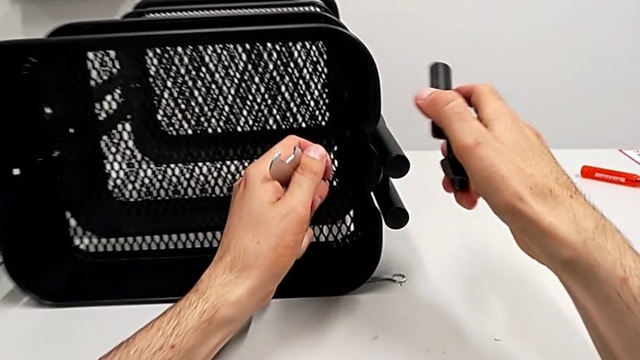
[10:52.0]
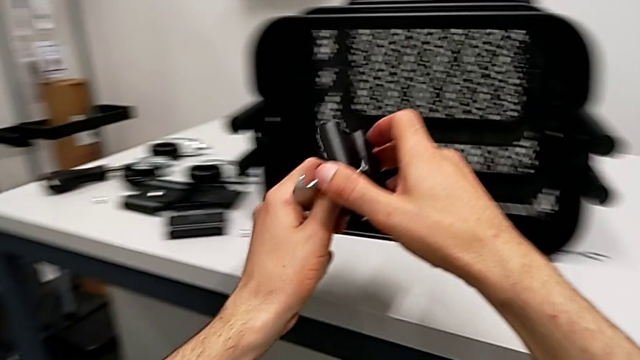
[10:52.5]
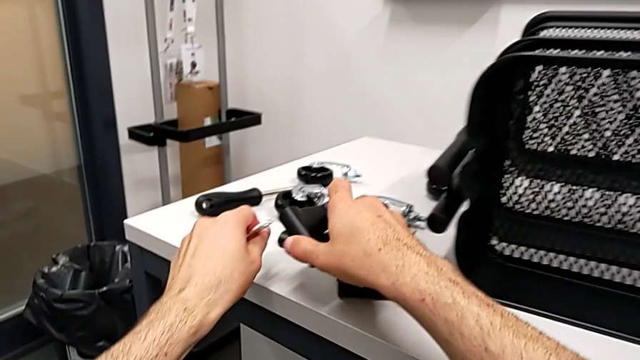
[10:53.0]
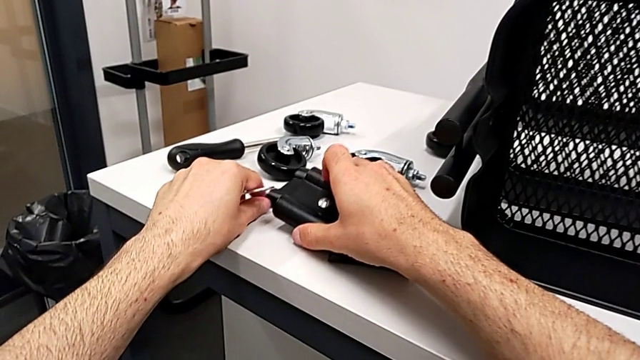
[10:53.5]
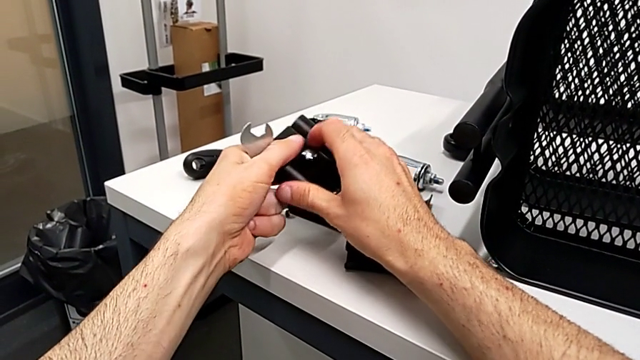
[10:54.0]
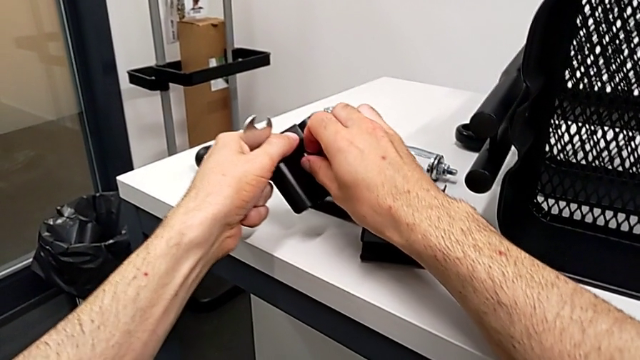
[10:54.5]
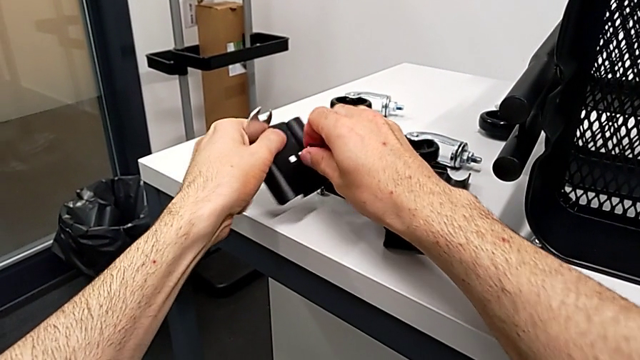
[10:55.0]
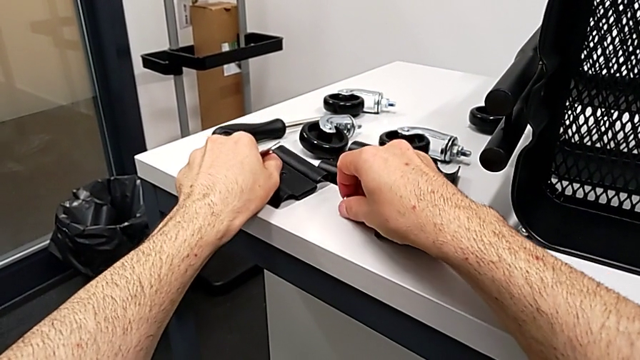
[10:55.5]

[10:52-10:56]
The camera wearer is disassembling the top grid tray. They place the bracket.

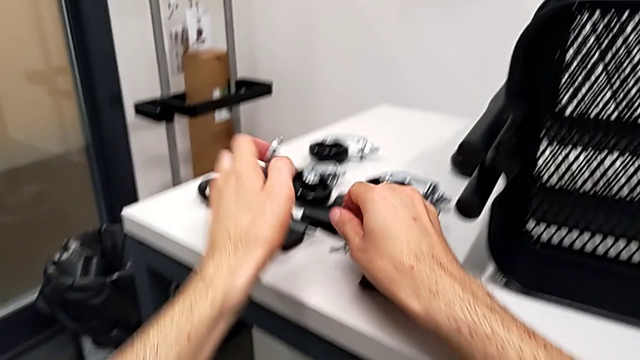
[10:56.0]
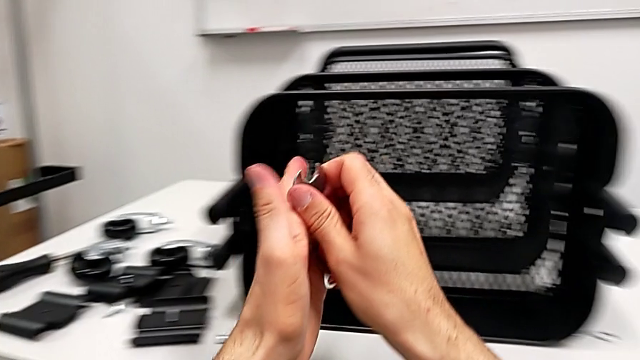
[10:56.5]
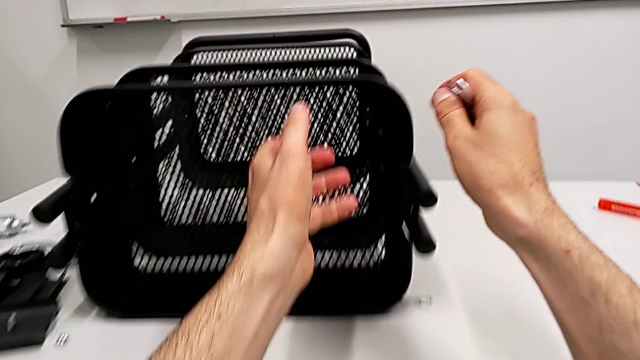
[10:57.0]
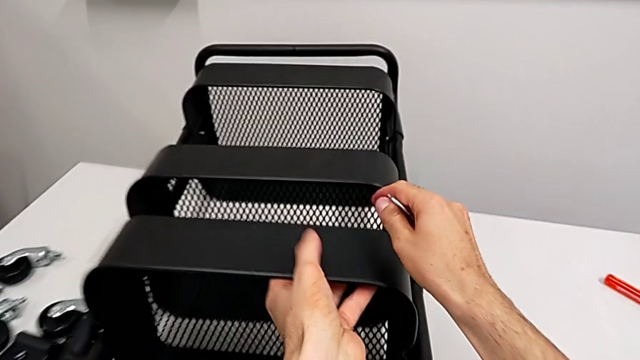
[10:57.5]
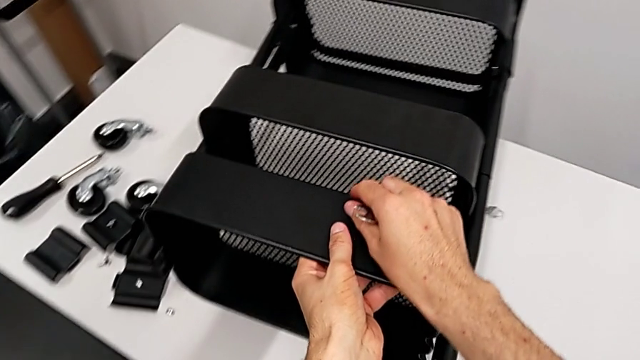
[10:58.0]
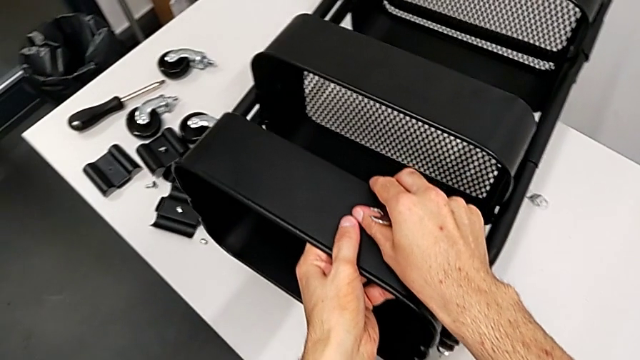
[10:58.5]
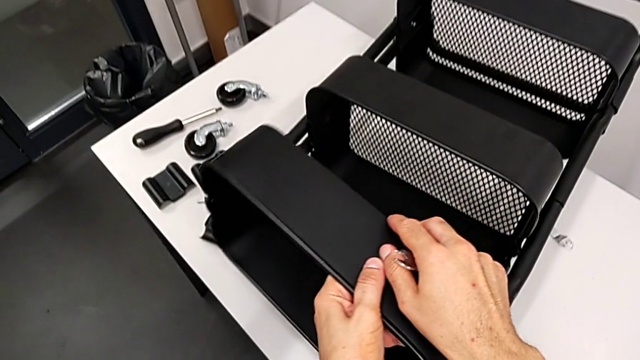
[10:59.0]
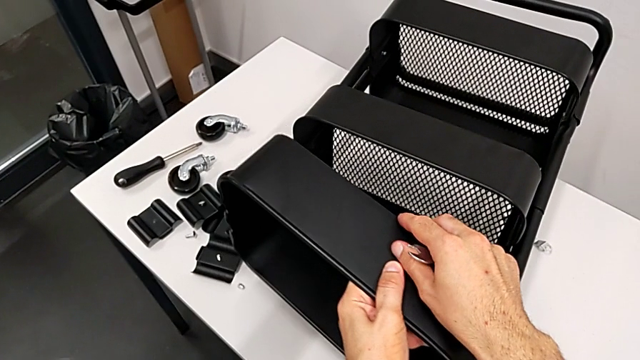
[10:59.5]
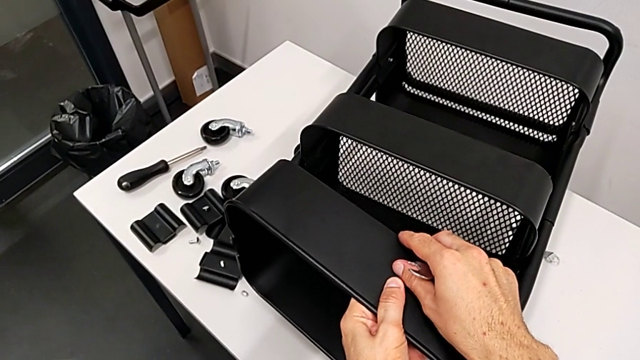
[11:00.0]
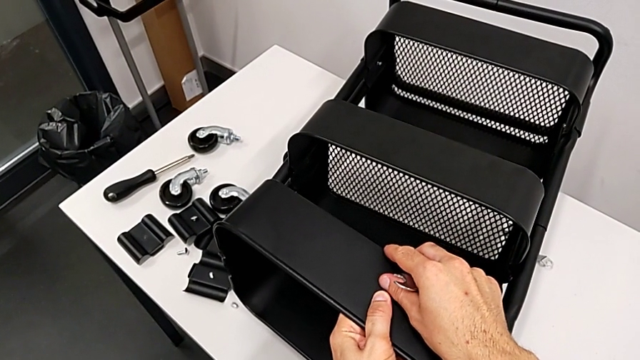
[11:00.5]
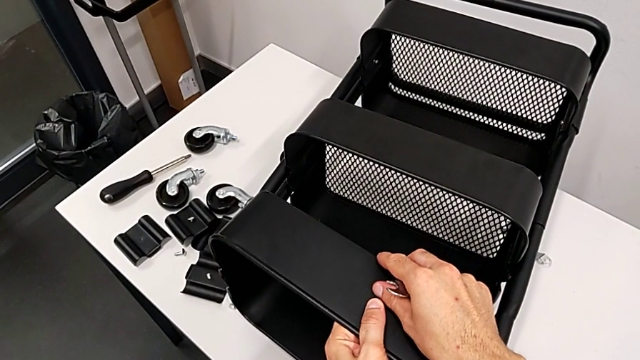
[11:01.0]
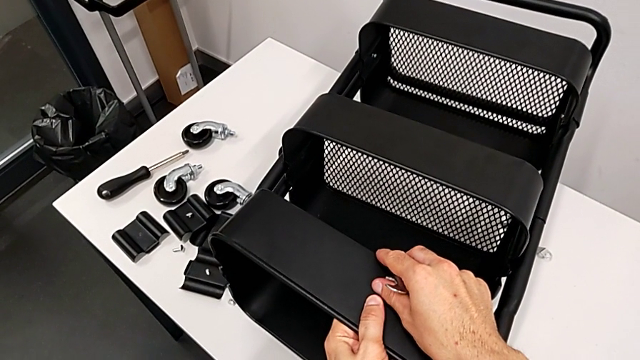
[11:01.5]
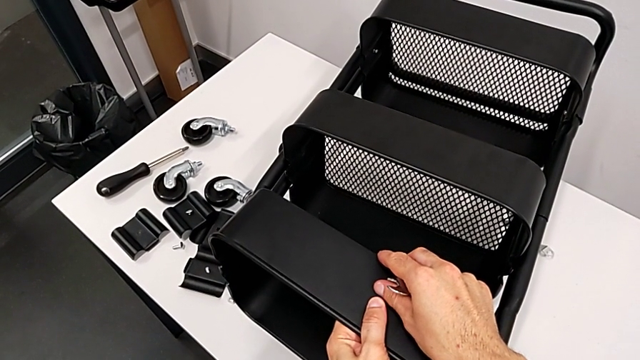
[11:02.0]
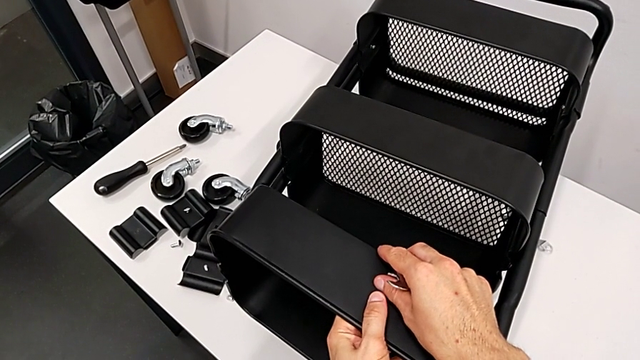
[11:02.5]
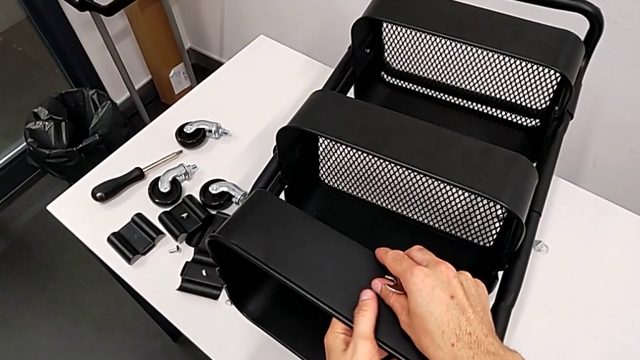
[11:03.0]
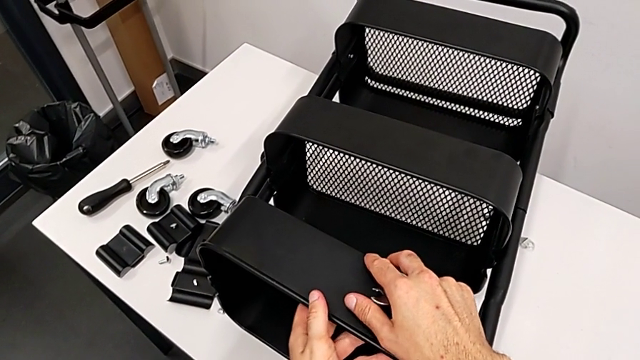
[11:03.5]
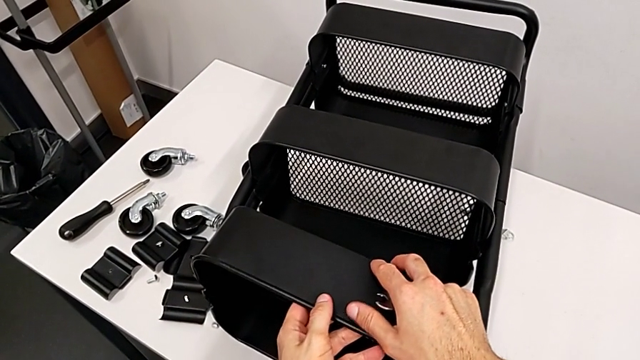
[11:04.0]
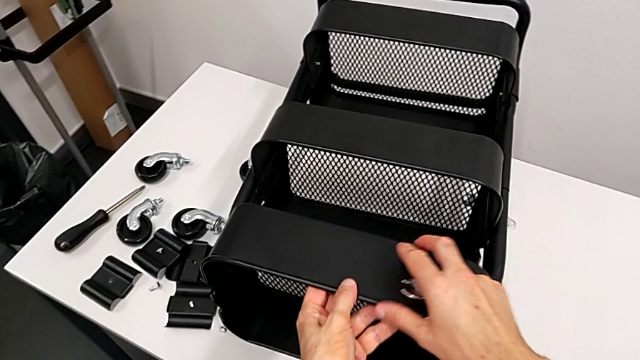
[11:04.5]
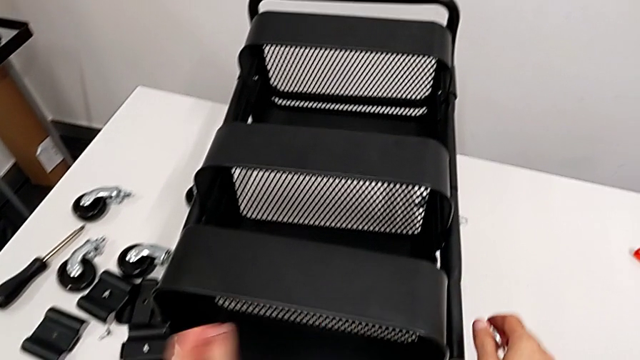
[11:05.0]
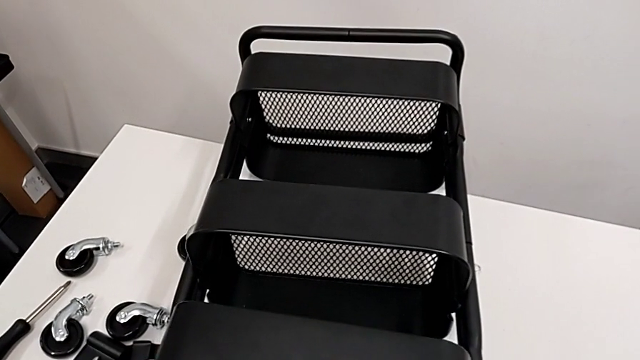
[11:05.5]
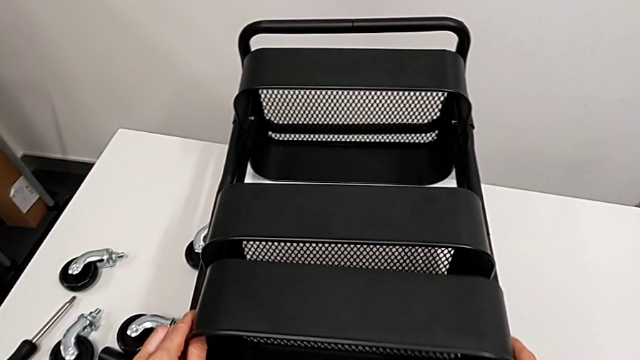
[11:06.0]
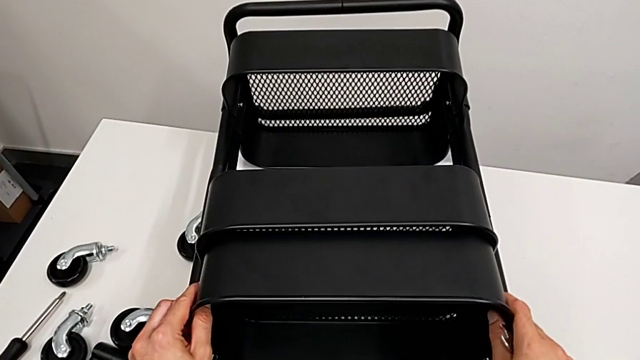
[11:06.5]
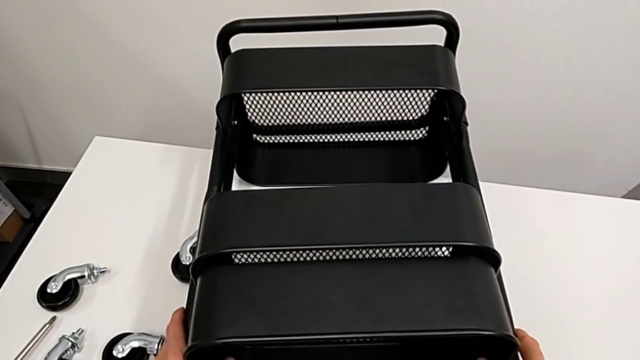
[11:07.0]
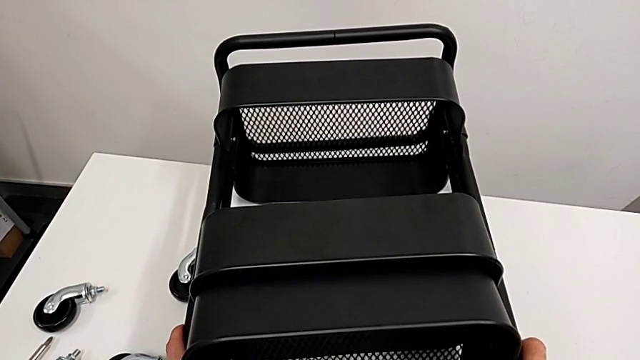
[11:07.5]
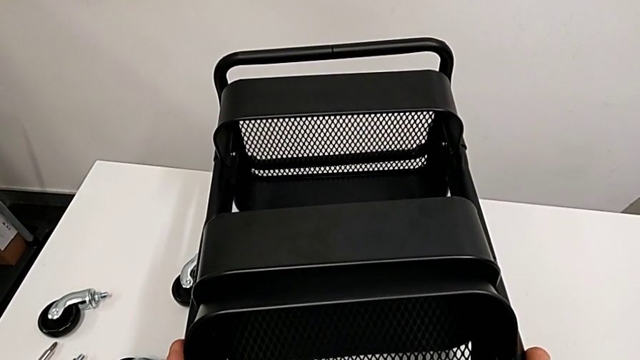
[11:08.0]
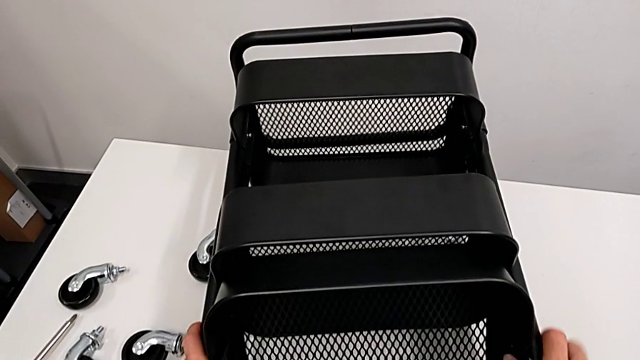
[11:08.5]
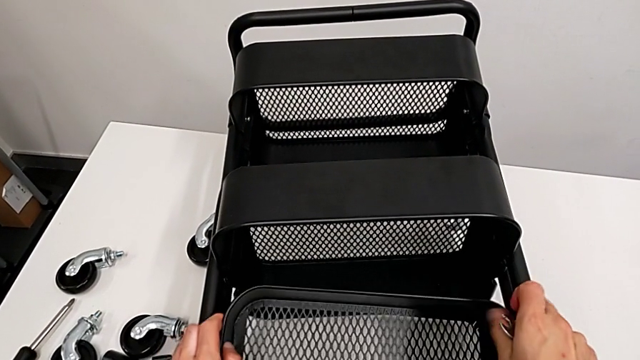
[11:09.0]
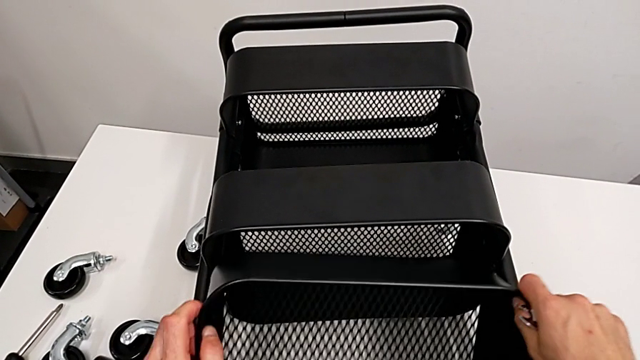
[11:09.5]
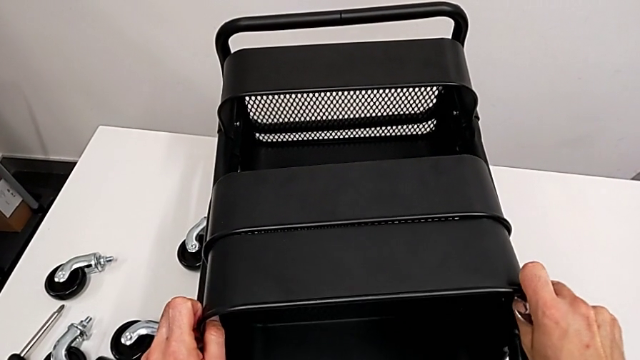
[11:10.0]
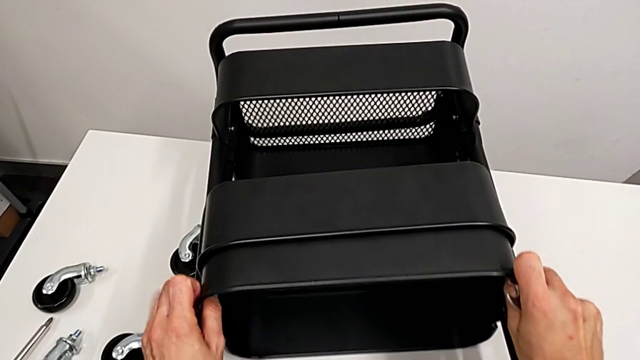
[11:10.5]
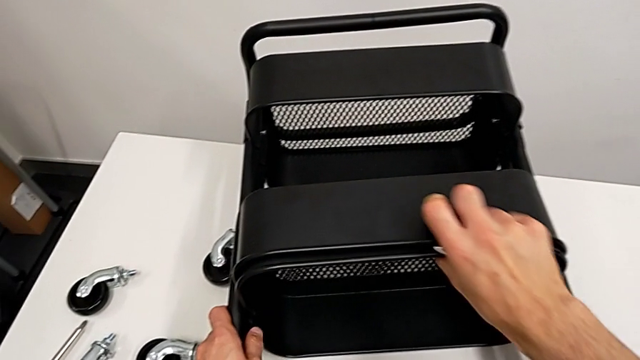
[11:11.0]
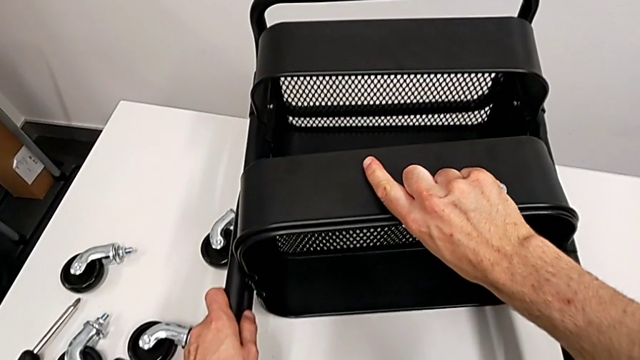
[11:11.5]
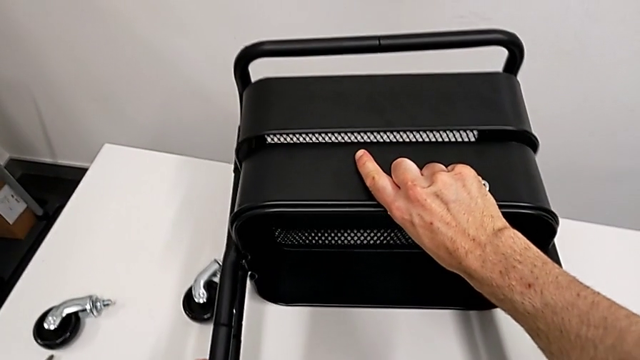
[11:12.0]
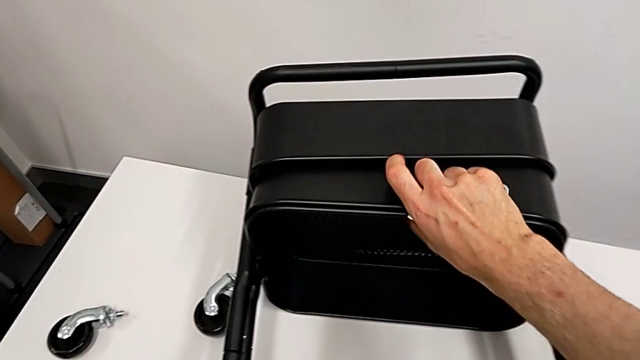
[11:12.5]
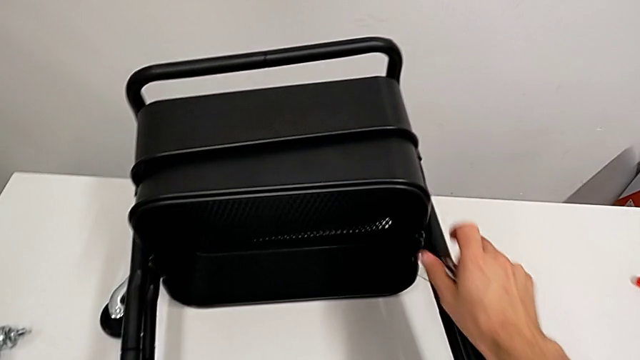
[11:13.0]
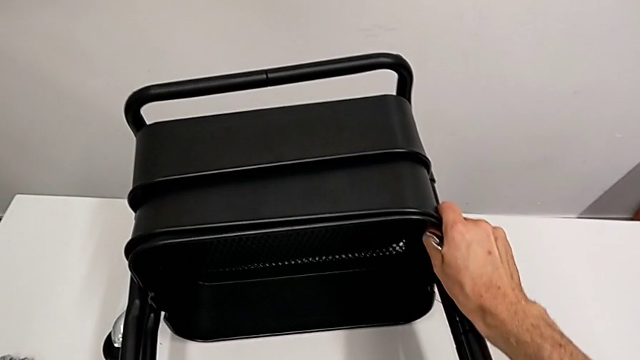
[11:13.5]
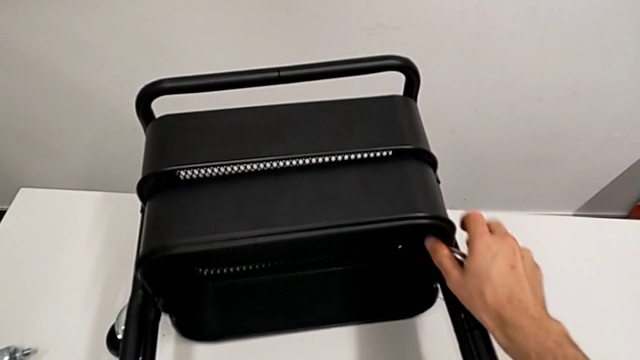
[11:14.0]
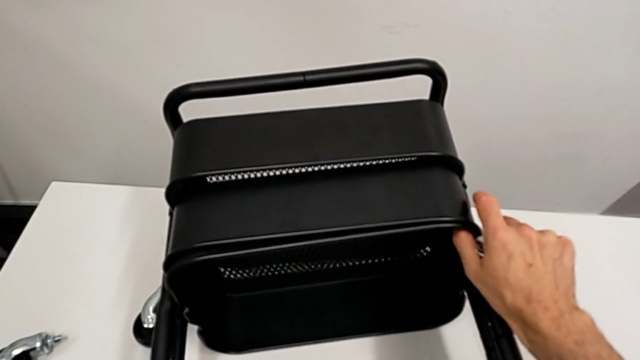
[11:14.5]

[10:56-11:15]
The camera wearer is disassembling the top and middle tray. They wrongly grab the top grid tray, stack the grid tray and grab the utility cart.
